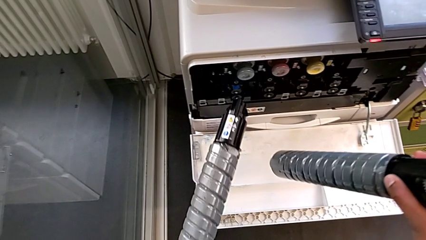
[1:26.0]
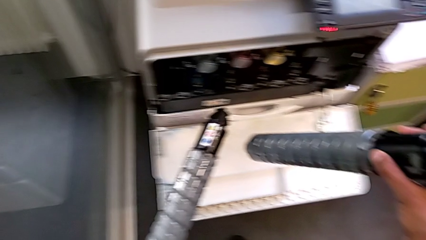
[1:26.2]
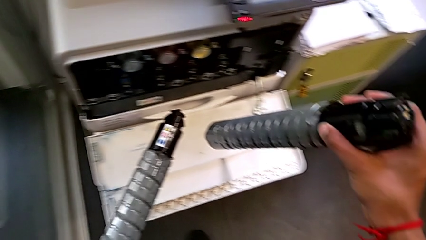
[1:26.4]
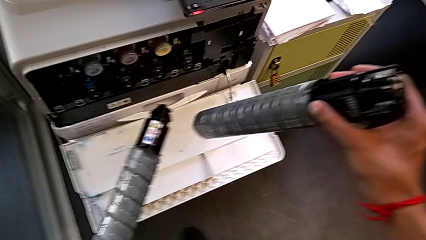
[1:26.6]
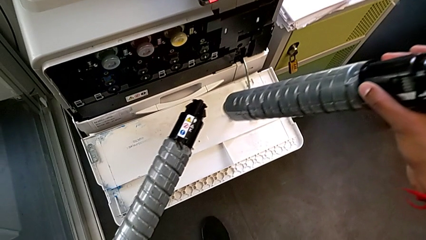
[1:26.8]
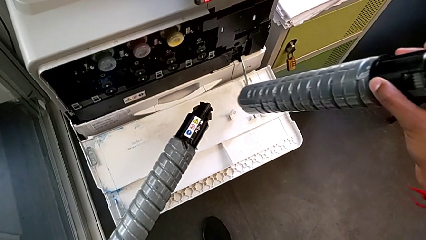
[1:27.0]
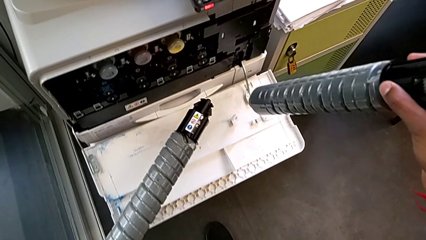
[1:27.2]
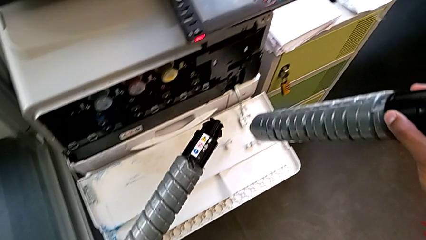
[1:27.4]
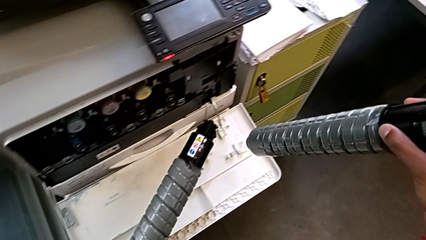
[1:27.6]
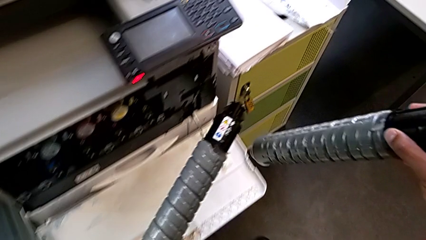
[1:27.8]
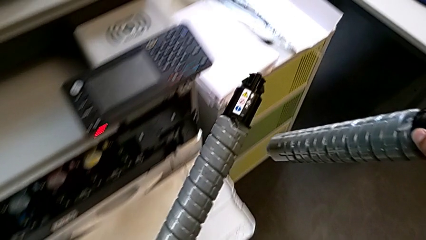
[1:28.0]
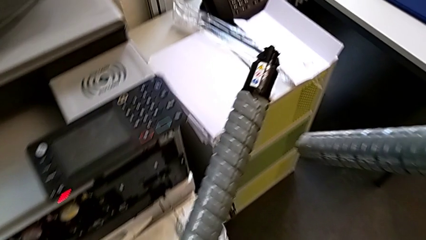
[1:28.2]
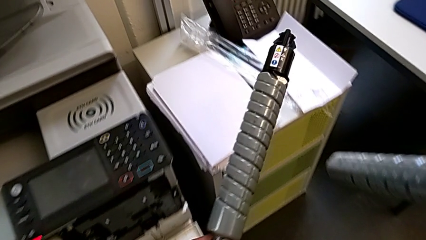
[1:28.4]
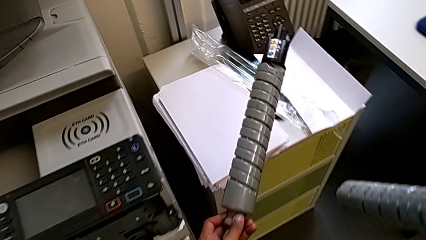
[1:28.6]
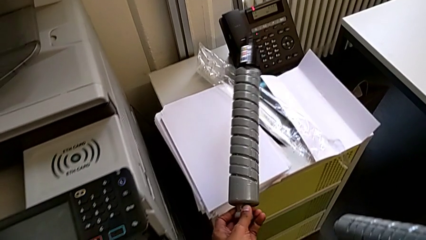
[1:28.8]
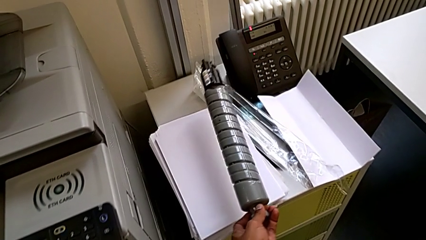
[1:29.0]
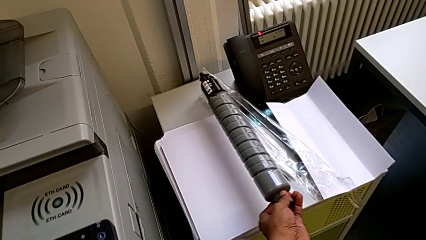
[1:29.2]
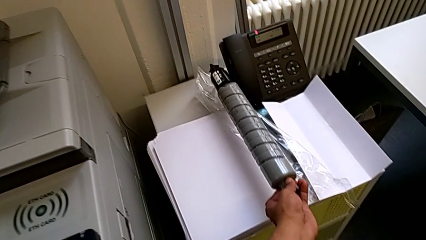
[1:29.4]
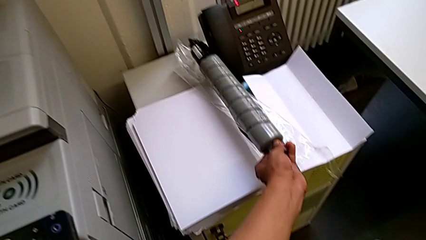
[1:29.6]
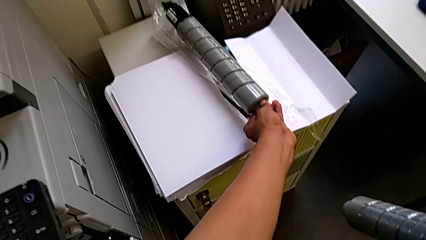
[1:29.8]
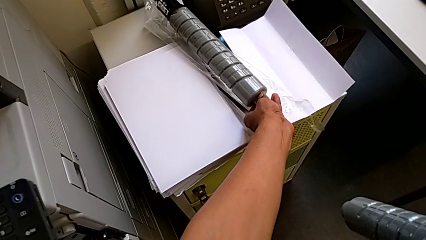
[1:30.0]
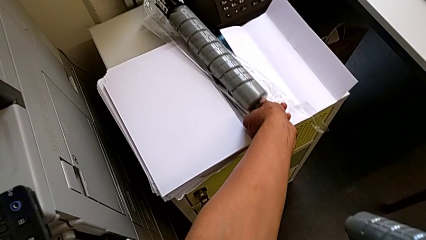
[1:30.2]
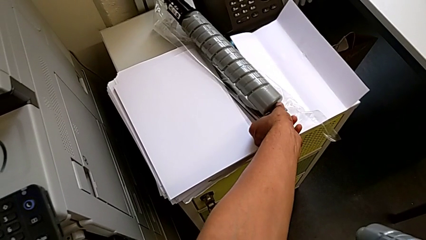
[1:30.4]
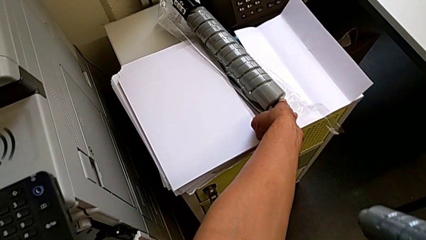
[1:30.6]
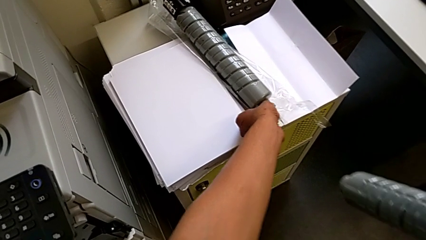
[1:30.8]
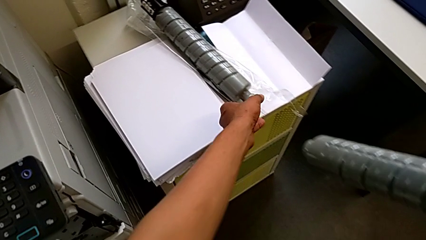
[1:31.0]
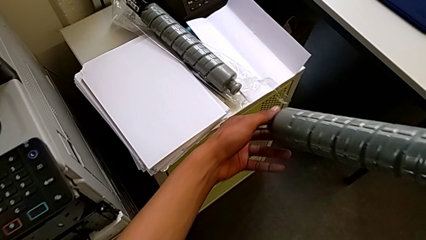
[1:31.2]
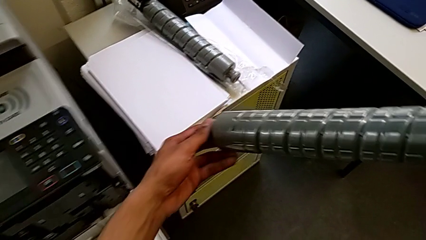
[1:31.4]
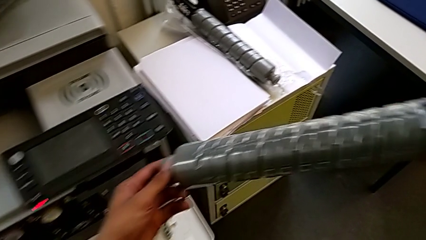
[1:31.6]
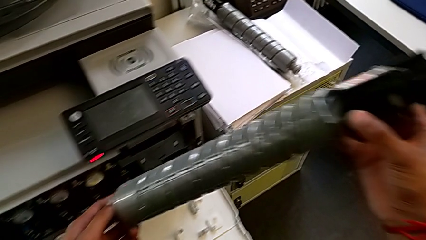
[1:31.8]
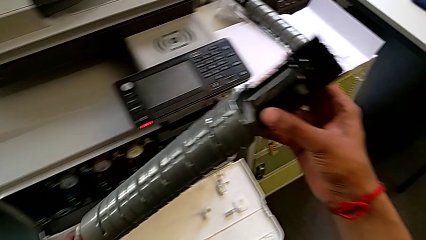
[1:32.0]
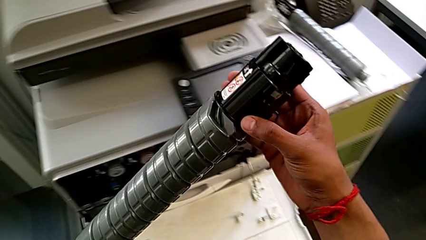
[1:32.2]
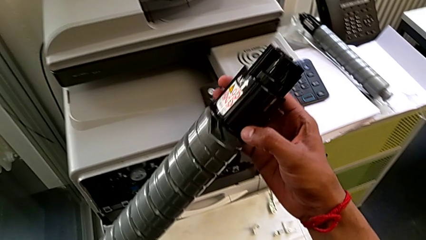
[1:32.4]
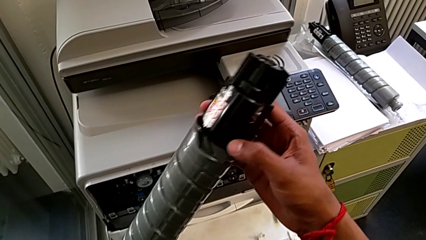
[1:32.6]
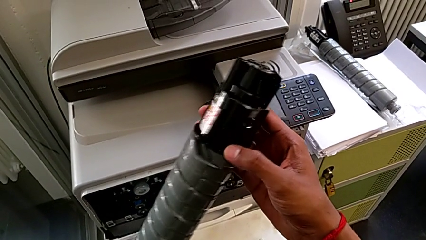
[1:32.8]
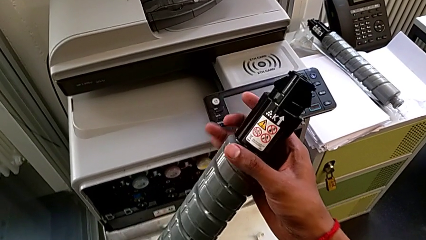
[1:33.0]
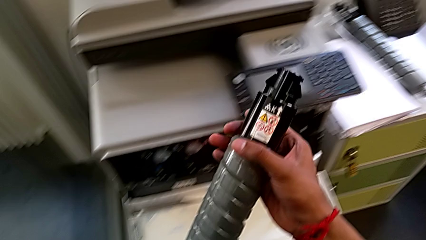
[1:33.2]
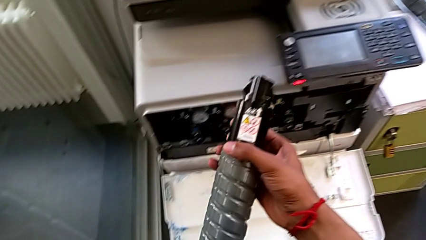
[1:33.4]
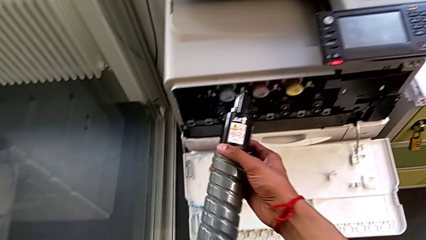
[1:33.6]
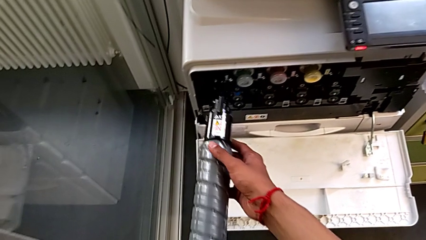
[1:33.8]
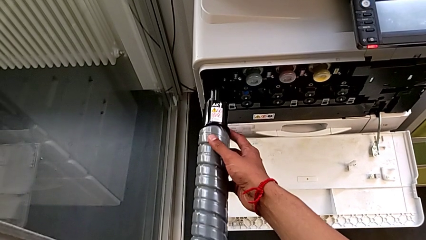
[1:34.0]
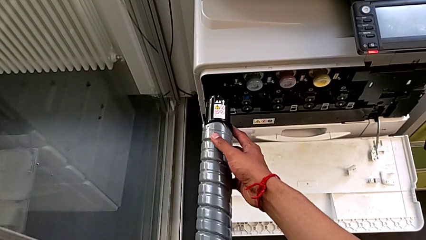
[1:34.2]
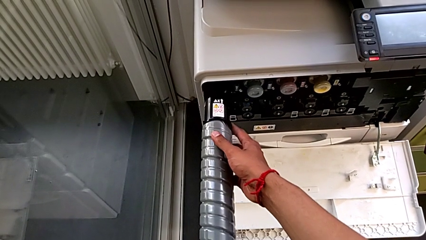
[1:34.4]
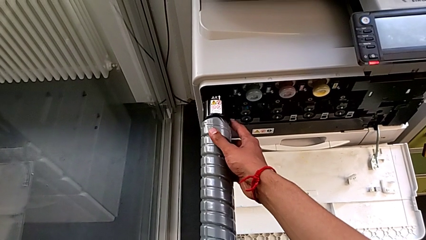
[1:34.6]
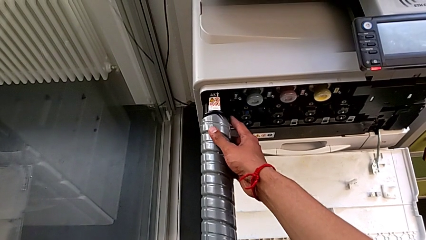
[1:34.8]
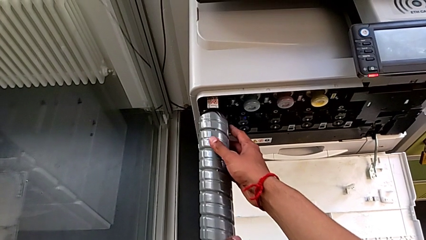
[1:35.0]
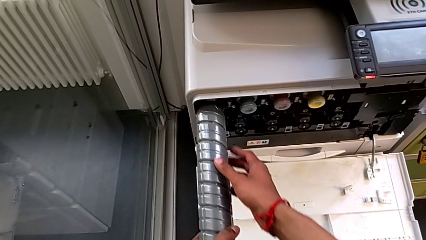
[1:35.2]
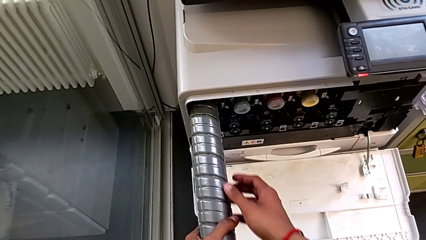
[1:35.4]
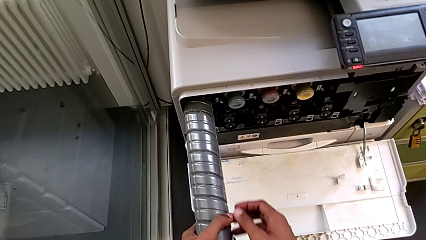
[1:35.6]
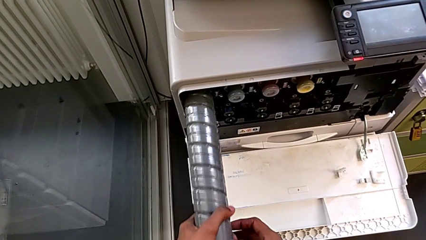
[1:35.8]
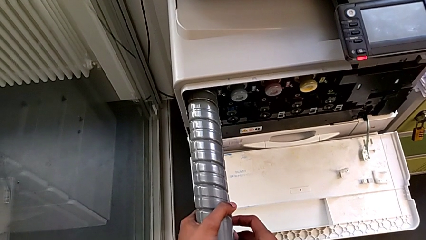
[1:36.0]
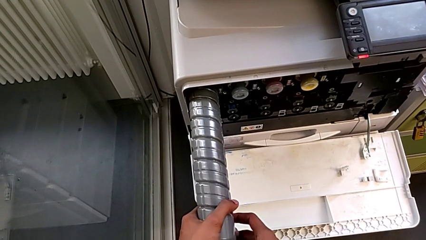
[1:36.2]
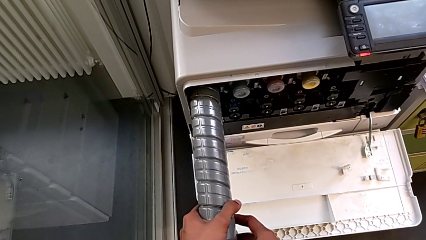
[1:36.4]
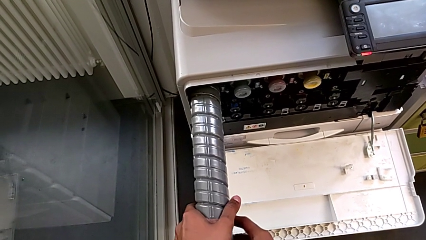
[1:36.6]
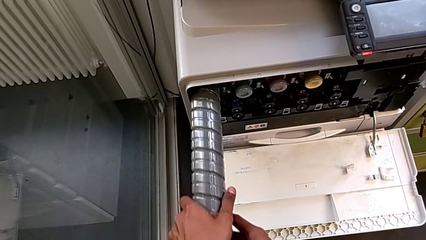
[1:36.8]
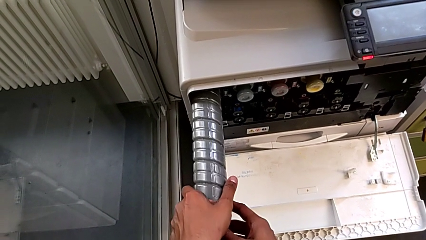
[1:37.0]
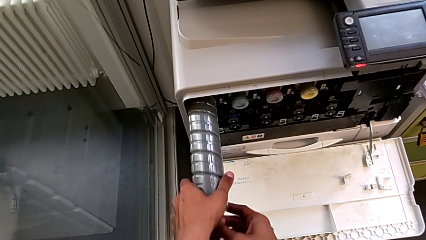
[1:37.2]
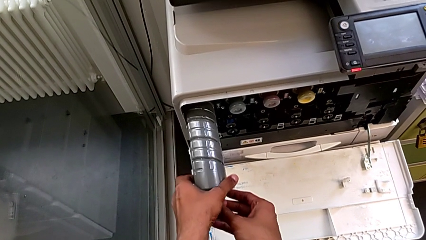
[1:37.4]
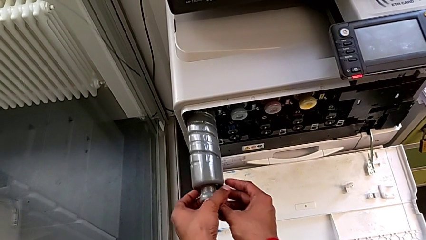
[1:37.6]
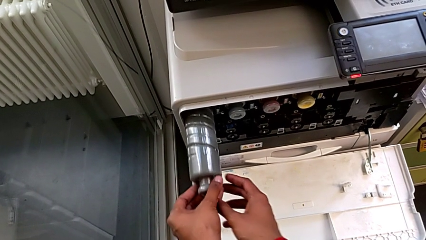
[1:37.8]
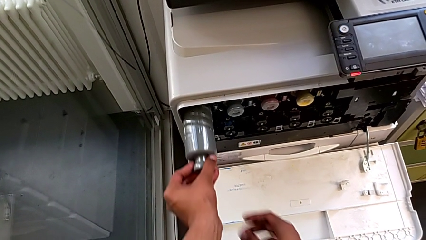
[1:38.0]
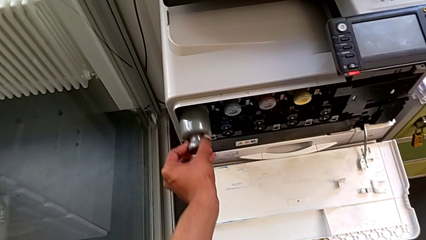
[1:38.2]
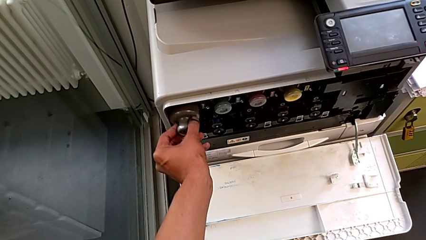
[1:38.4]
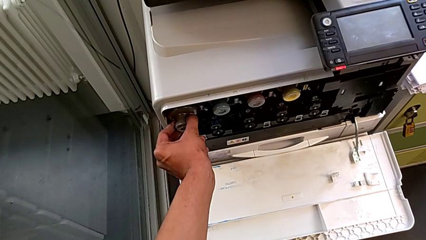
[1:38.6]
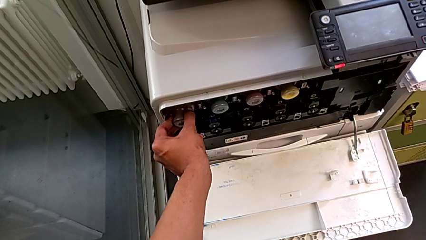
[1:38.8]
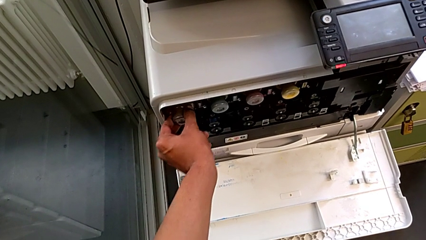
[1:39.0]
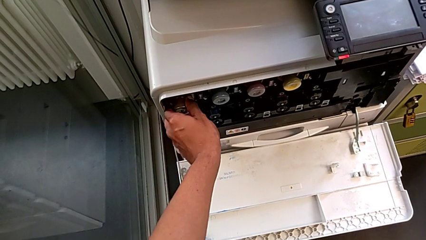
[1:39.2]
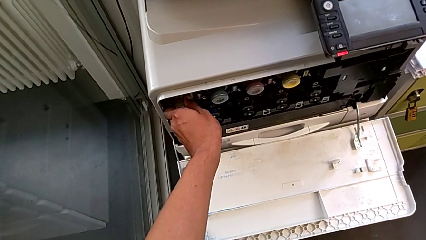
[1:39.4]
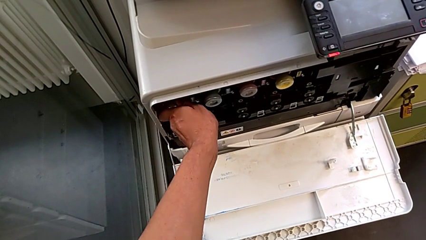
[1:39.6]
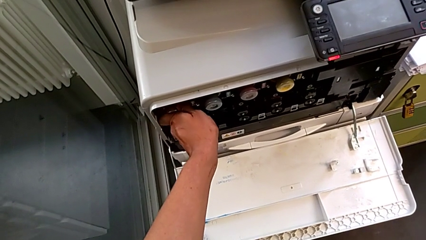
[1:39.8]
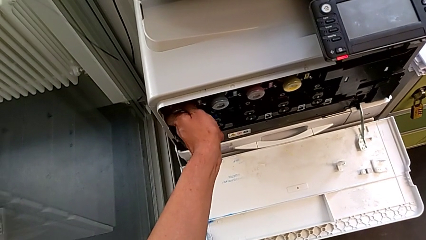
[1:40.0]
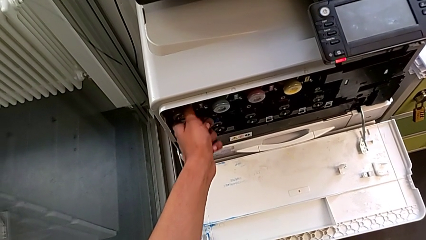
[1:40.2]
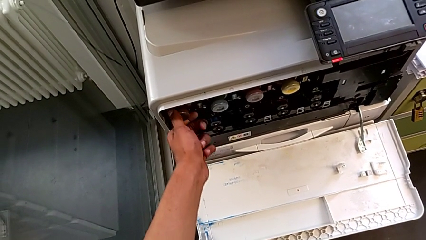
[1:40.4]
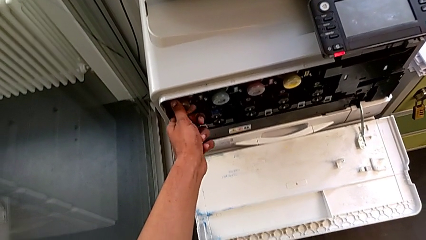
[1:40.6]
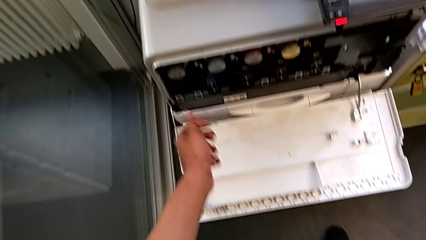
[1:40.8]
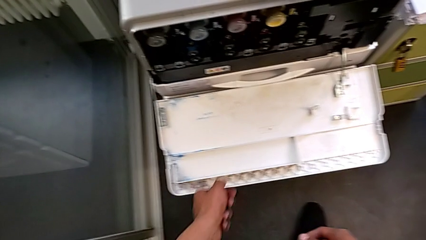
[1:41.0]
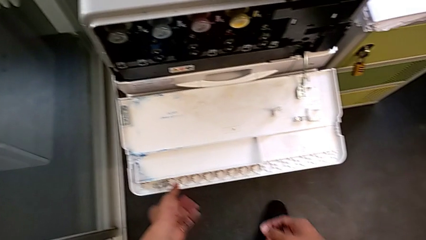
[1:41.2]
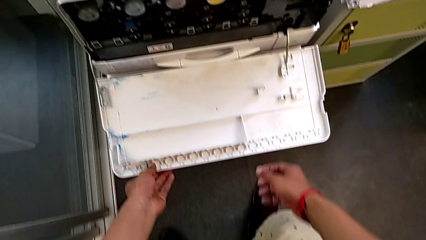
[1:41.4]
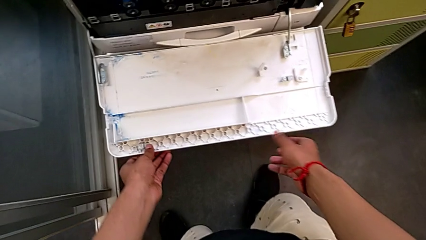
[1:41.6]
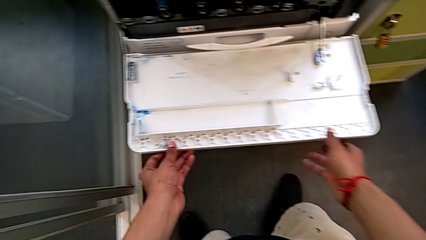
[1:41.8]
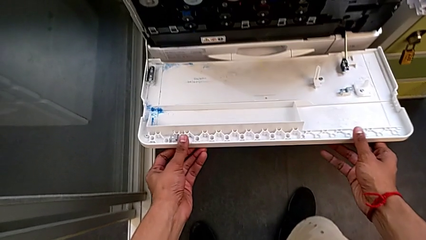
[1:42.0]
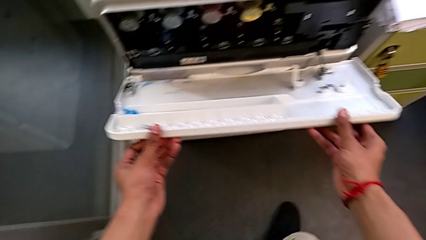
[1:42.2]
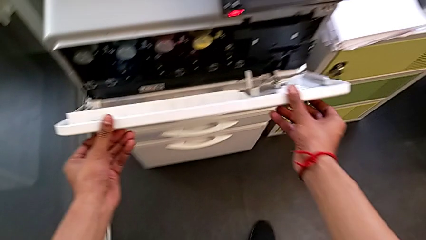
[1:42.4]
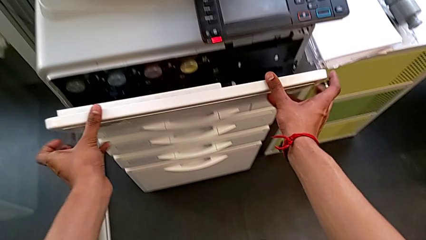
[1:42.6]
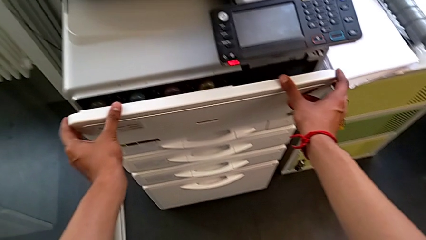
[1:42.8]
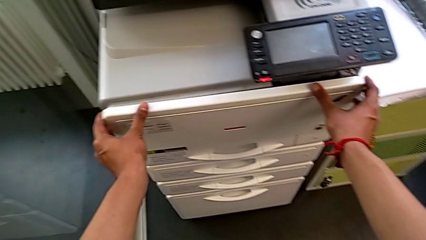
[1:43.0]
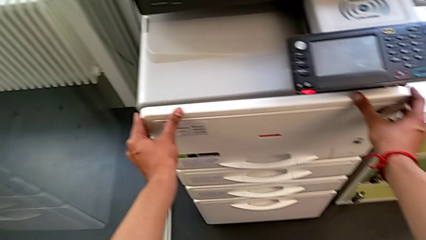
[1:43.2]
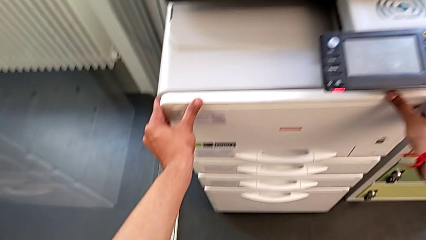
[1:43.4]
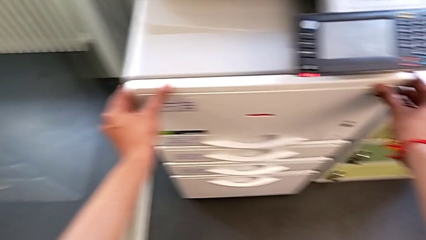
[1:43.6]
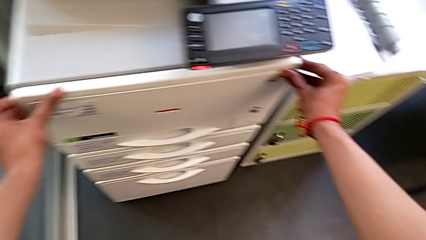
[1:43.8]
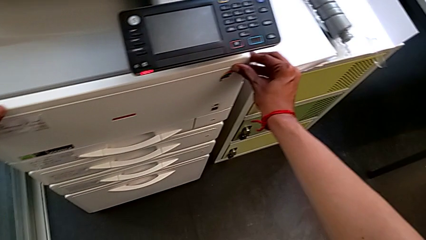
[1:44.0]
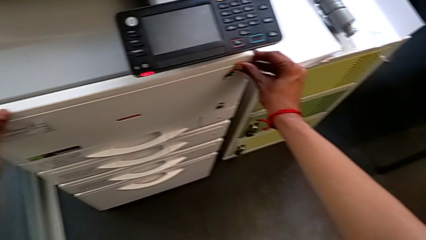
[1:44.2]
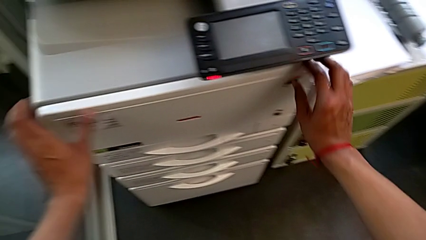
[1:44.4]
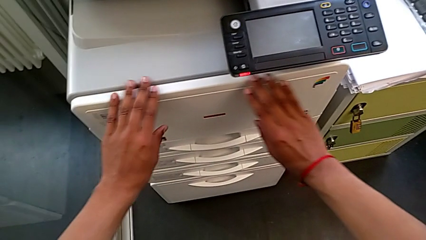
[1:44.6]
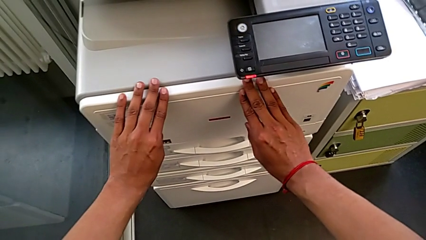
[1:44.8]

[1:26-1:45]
The camera wearer is exchanging the old ink cartridge for a new one. They place the old ink cartridge, insert the new ink cartridge and close the top cartridge gate.
